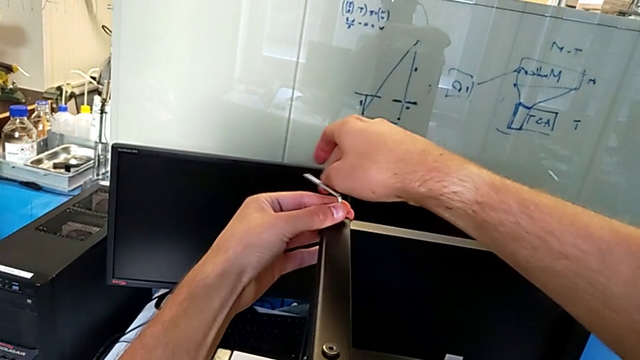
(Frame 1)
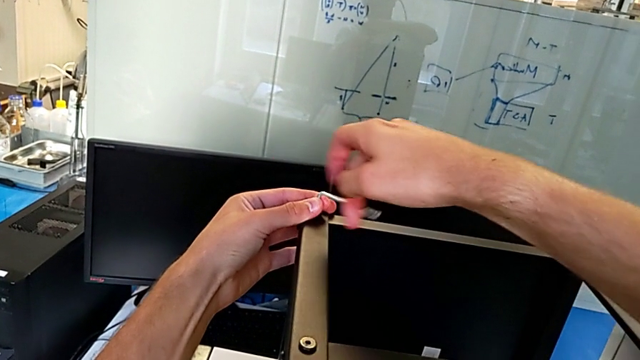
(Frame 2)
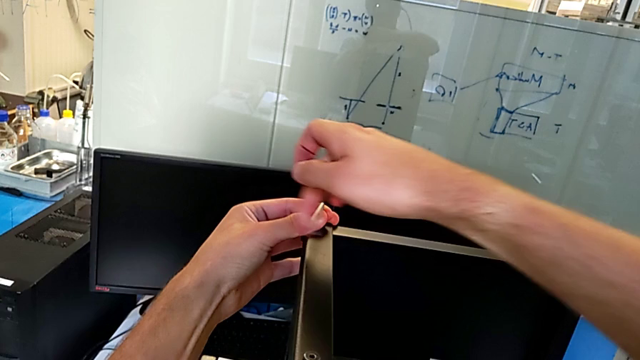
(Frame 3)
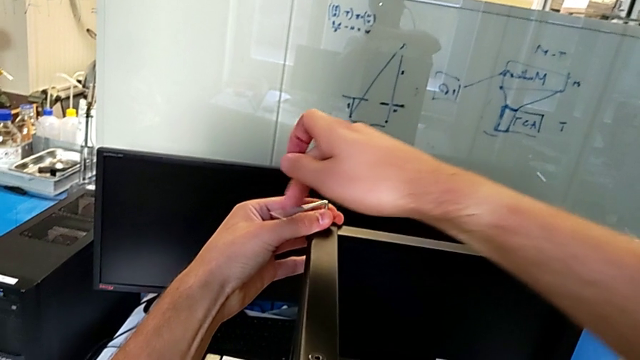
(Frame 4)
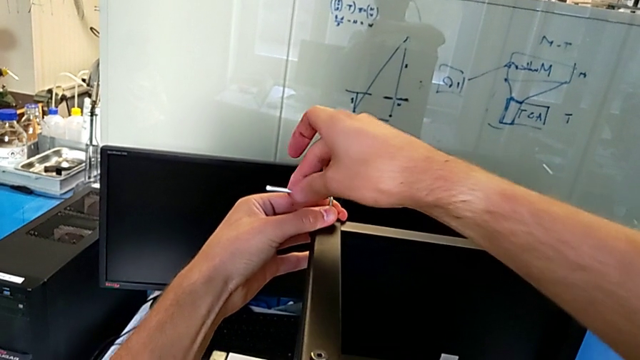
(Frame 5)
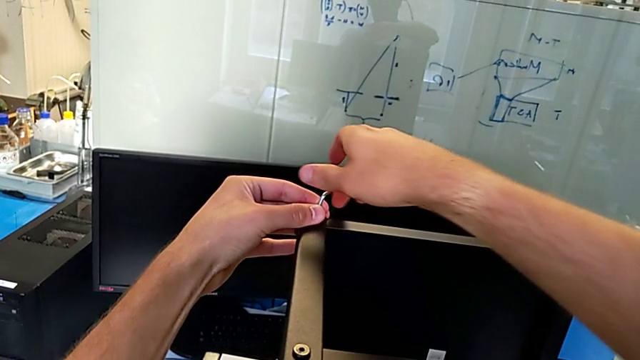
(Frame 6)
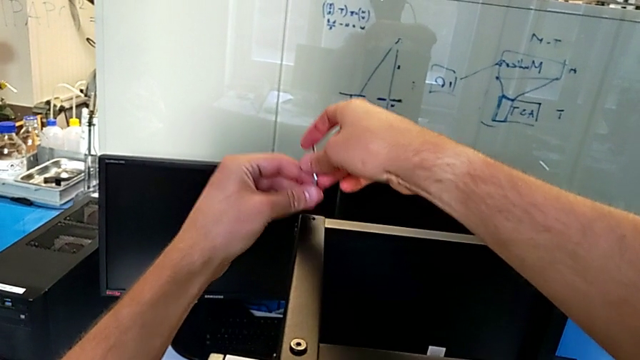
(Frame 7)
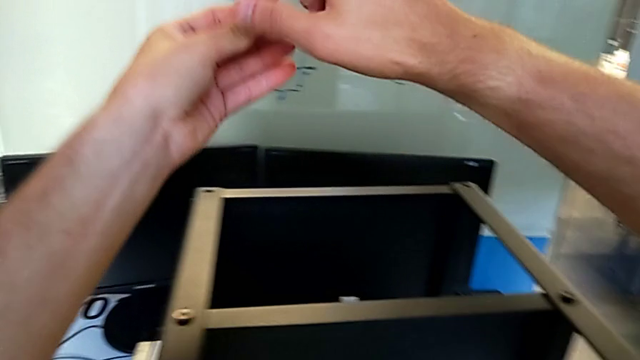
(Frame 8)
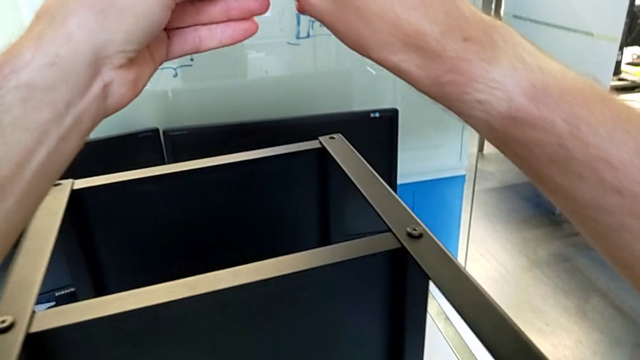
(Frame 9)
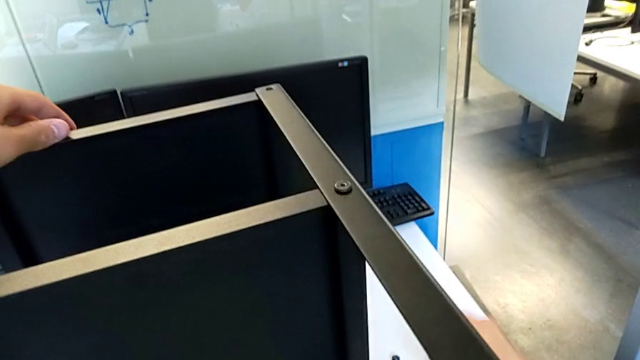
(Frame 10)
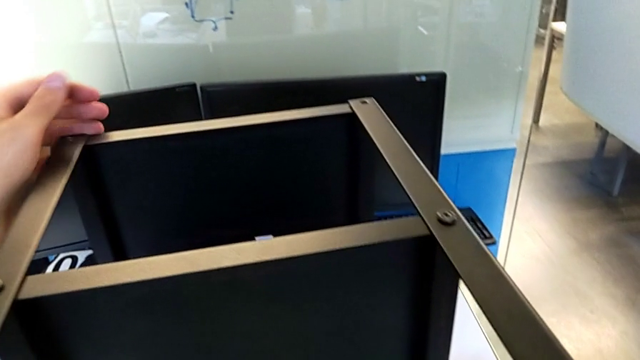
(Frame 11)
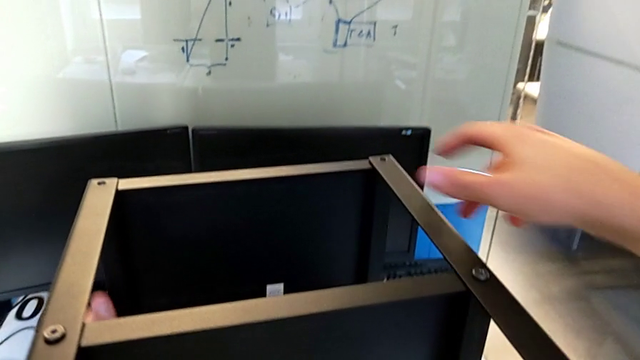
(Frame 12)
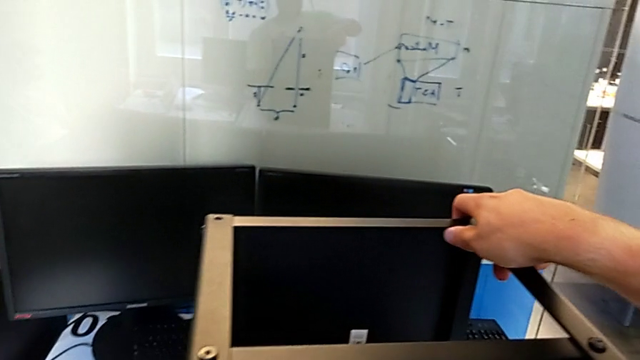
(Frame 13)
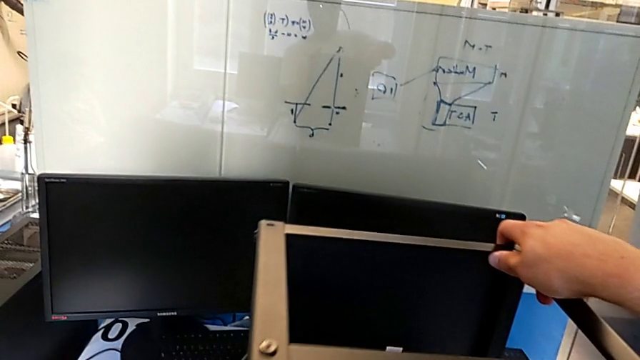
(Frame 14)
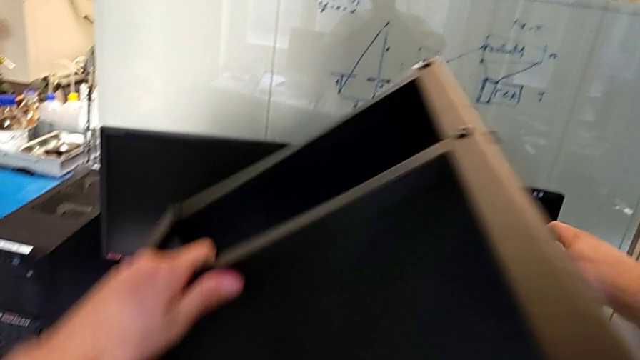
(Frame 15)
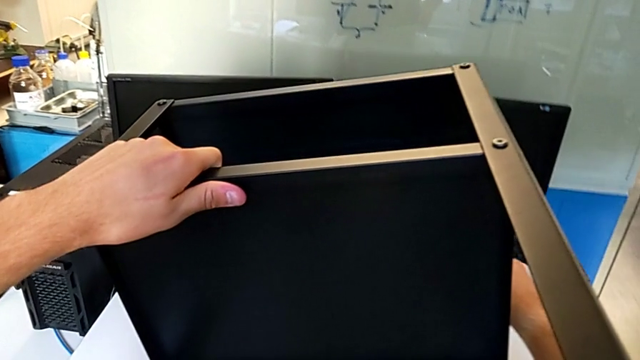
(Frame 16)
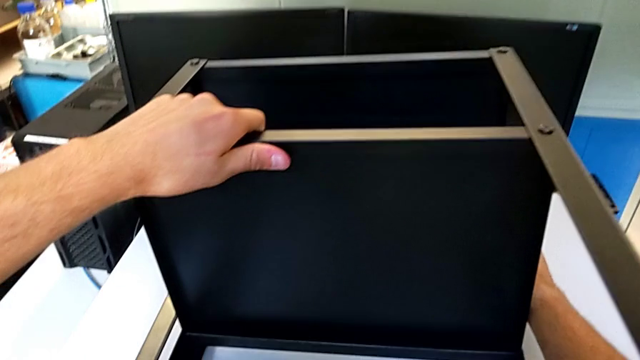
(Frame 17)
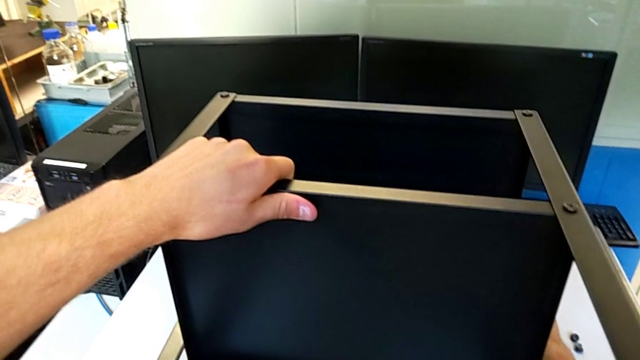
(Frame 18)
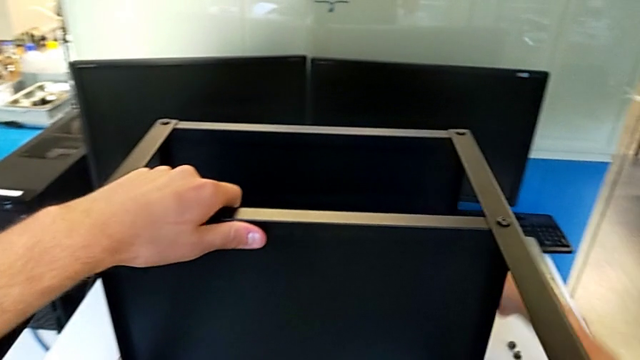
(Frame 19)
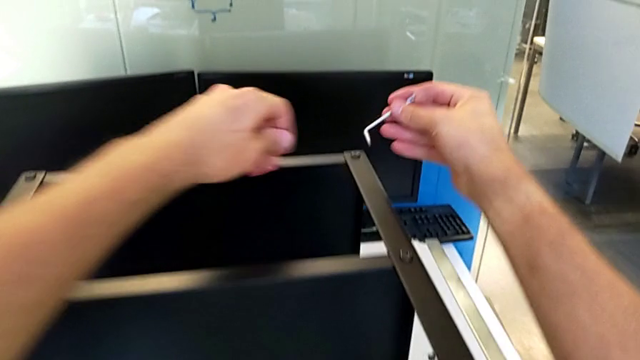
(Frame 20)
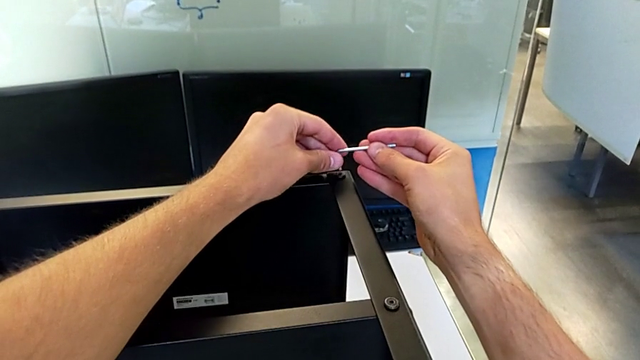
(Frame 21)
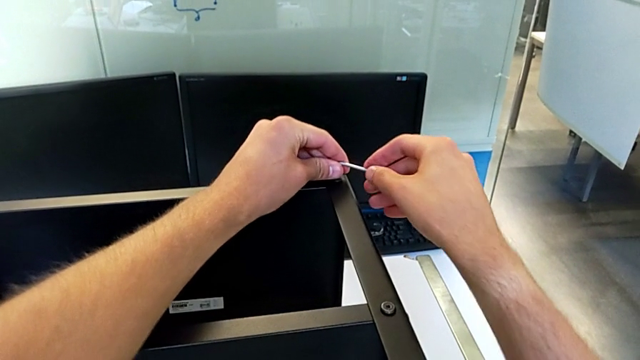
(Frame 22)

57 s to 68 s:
The camera wearer is disassembling the upper tray of the nightstand. They unscrew the hex socket head, withdraw the Allen wrench, disassemble the hex socket head, place it, approach the nightstand, rotate it and insert the Allen wrench.

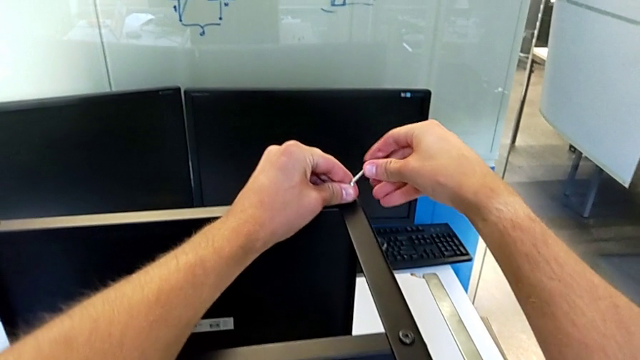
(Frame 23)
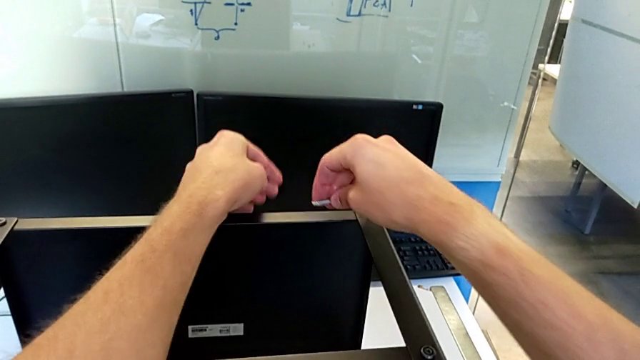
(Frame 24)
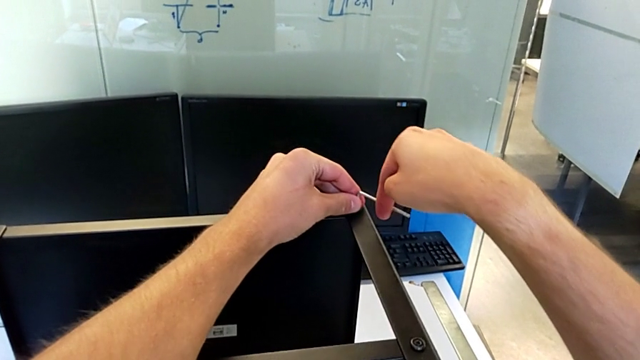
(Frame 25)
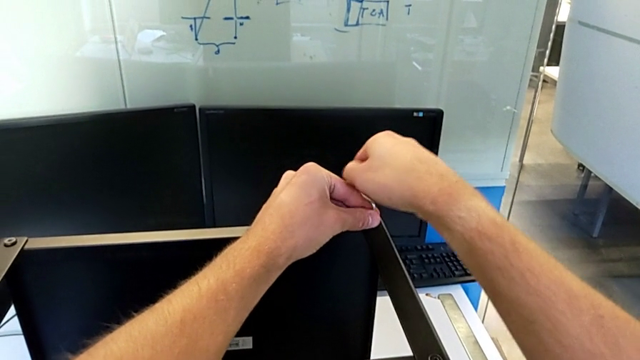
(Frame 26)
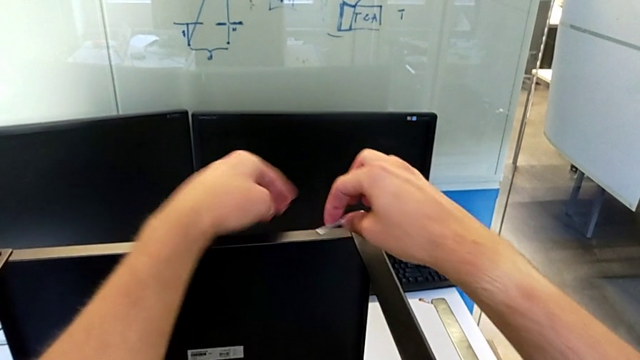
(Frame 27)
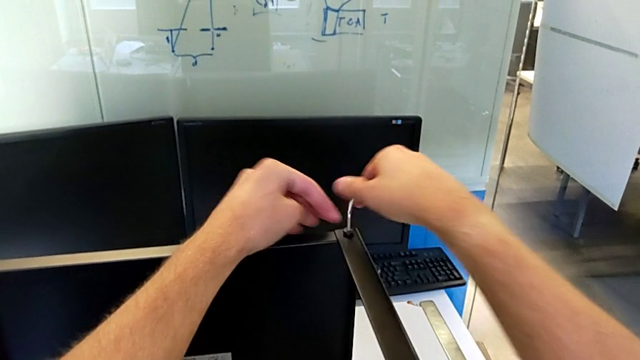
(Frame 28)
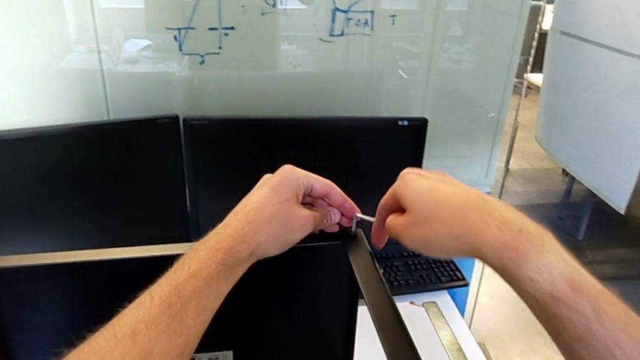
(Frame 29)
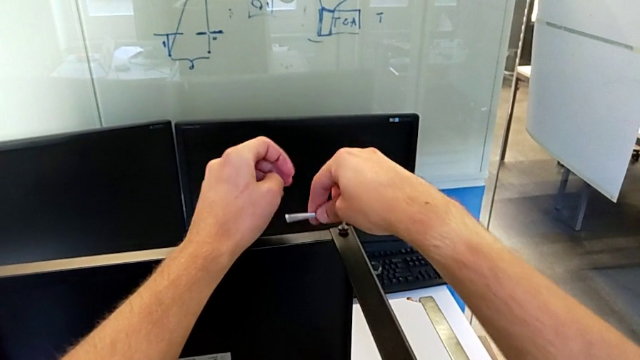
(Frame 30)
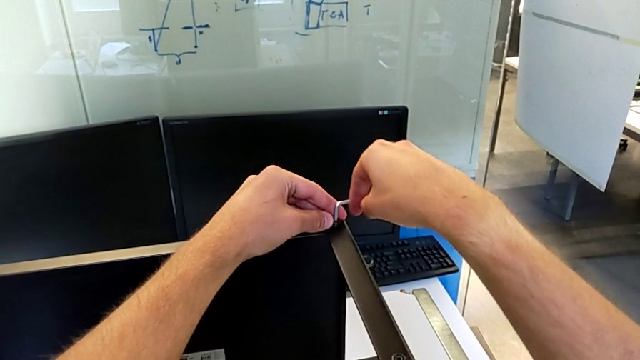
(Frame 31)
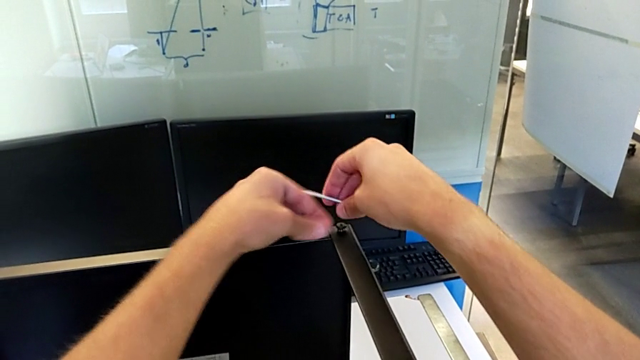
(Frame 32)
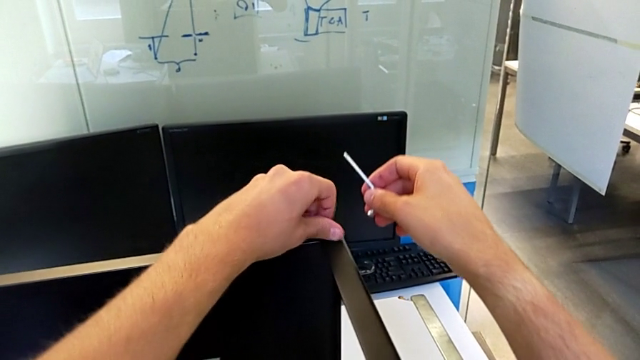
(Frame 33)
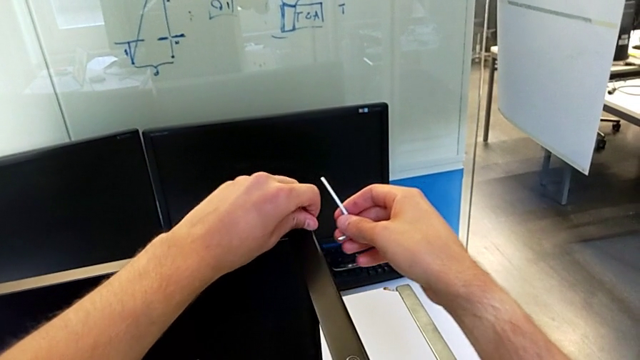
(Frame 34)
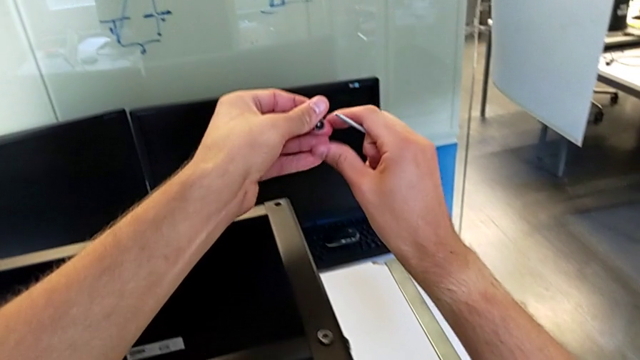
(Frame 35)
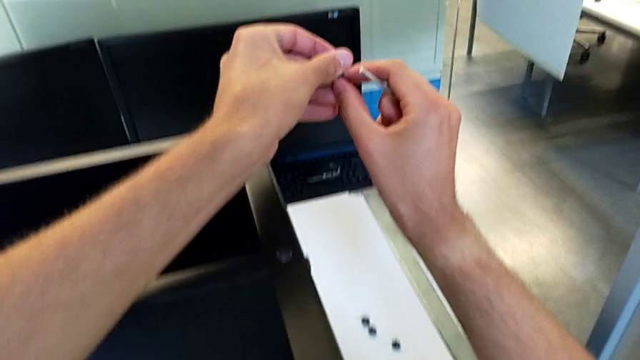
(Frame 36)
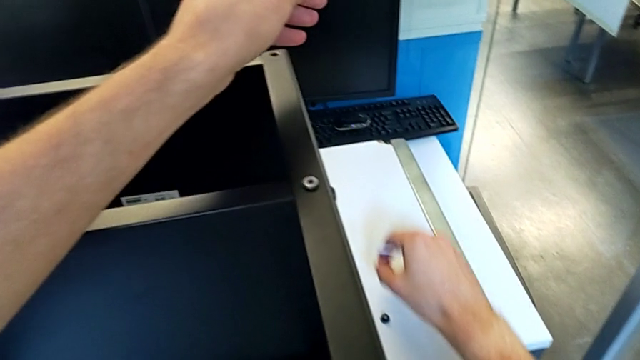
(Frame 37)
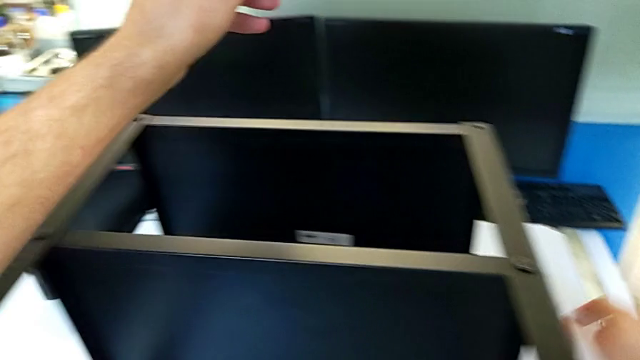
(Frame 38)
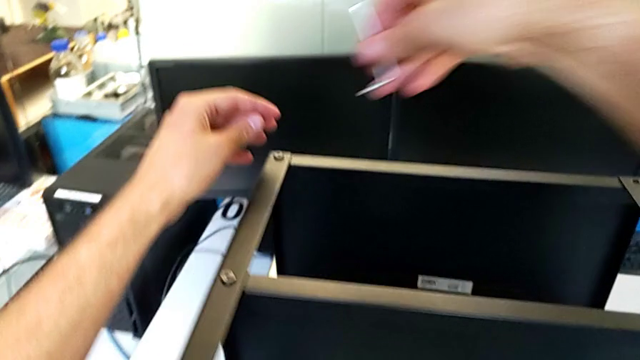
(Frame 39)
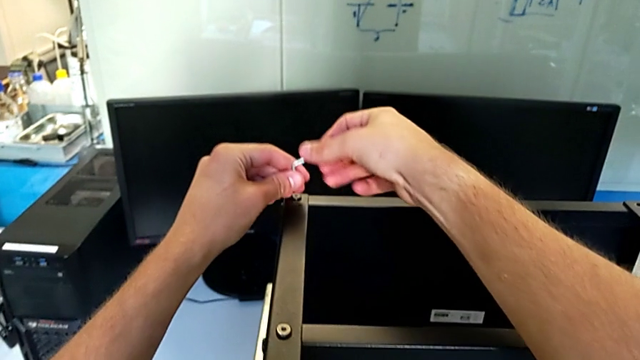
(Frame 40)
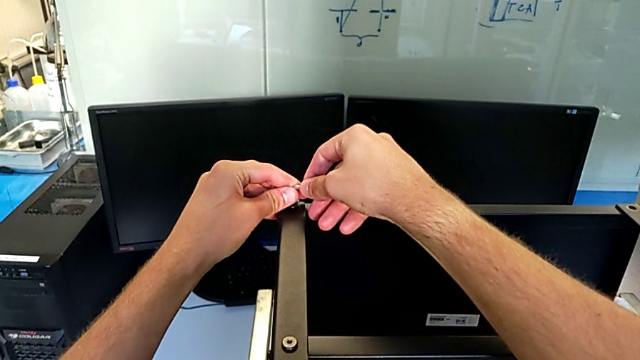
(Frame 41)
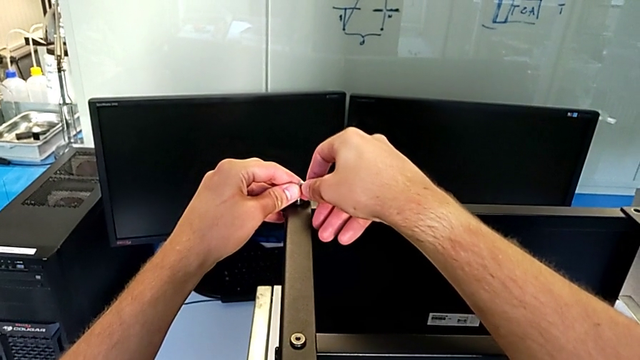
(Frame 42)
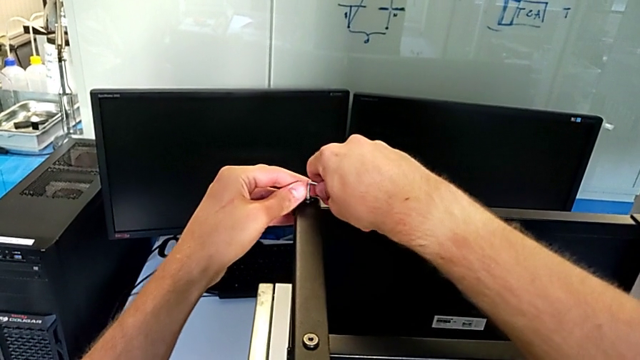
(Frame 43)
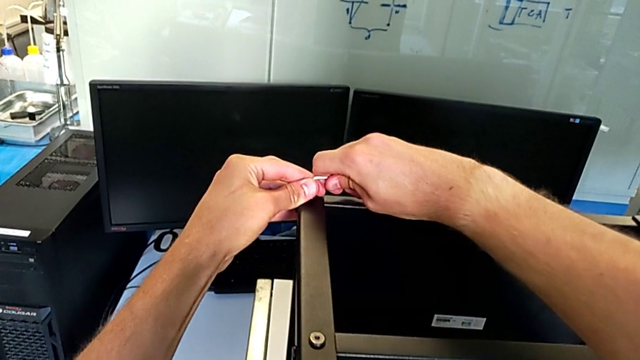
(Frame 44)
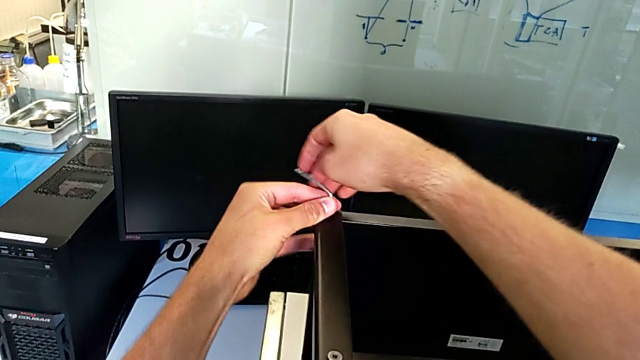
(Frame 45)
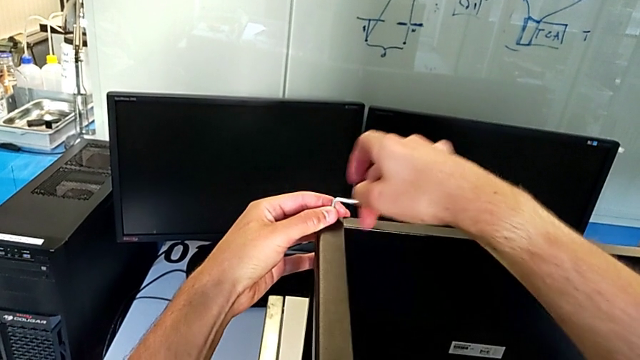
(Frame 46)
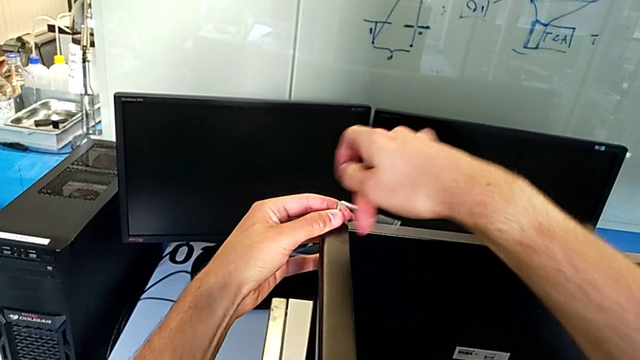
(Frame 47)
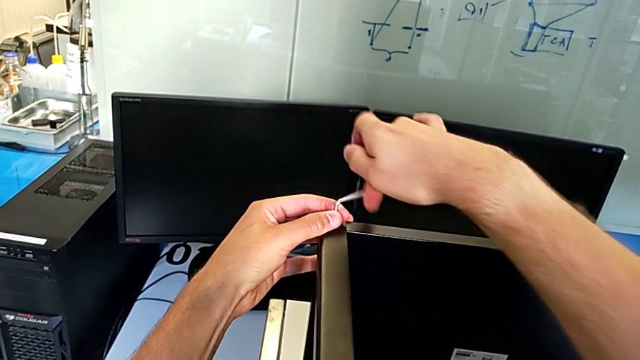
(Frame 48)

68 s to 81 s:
The camera wearer is disassembling the upper tray of the nightstand. They unscrew the hex socket head, withdraw the Allen wrench, disassemble the hex socket head, grab it with the right hand, place it, approach it, insert the Allen wrench and unscrew the hex socket head.
